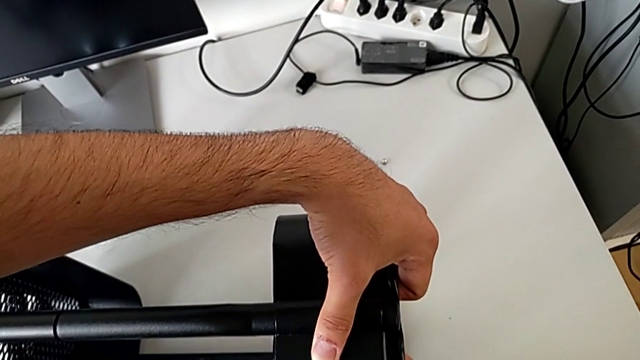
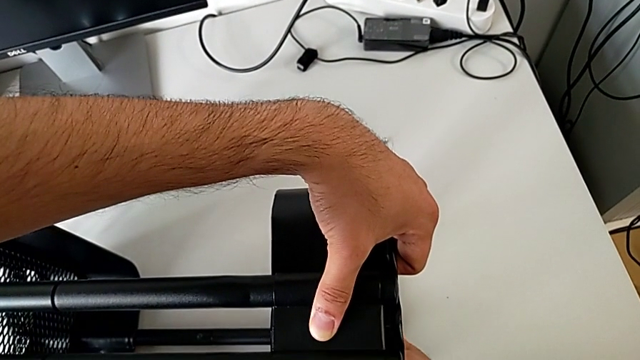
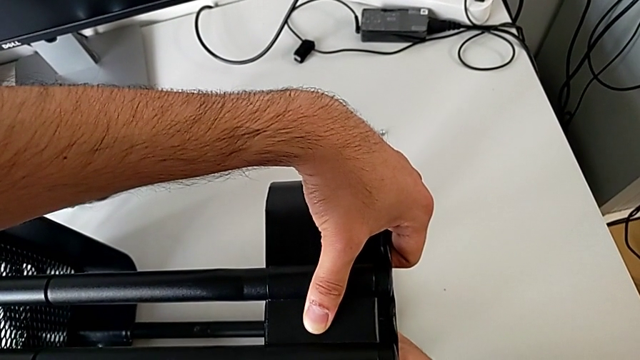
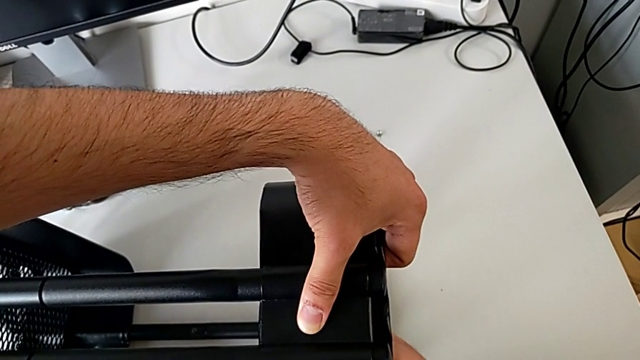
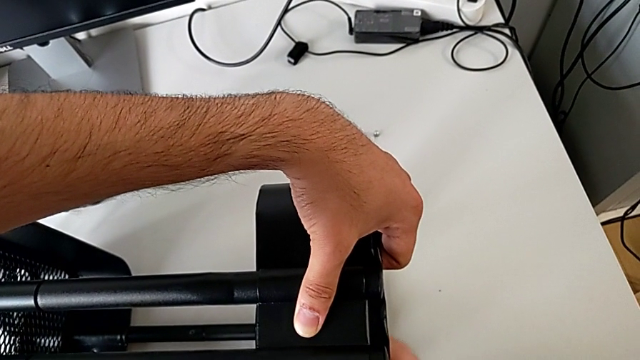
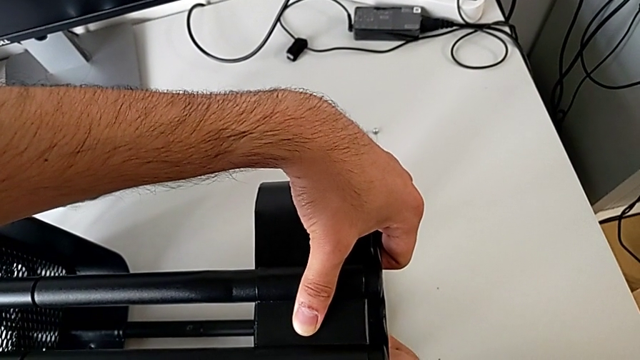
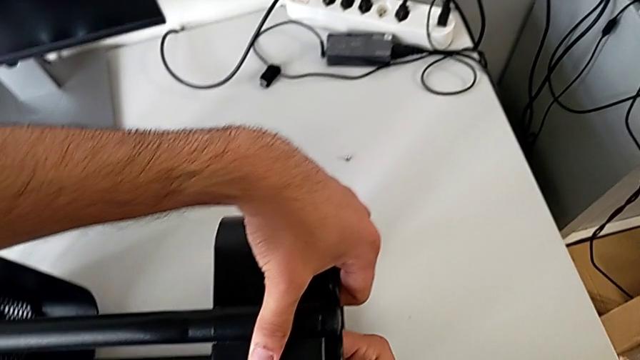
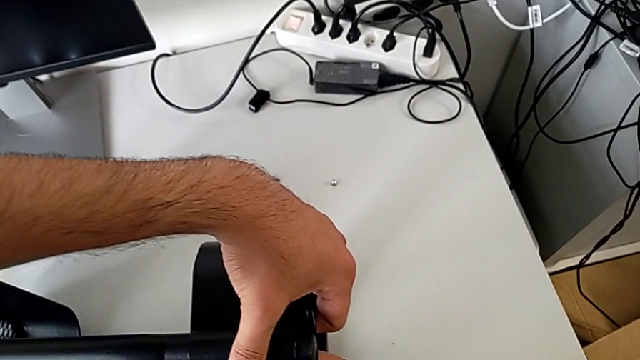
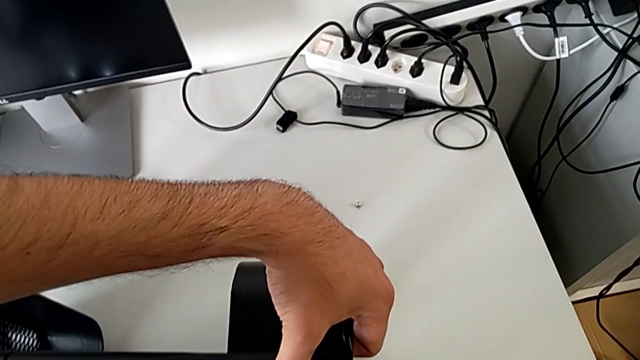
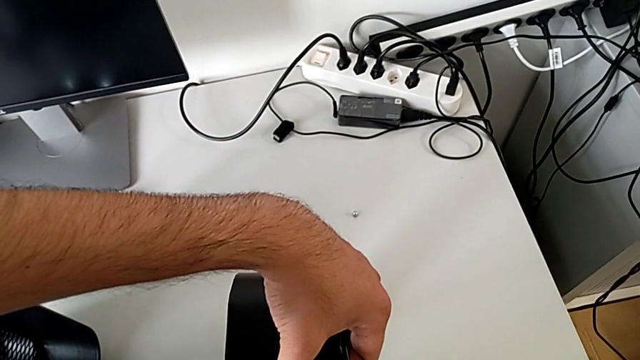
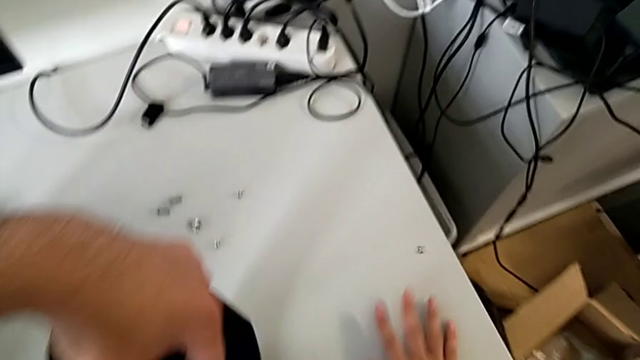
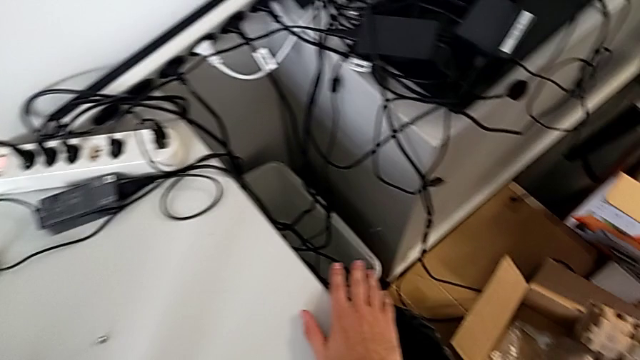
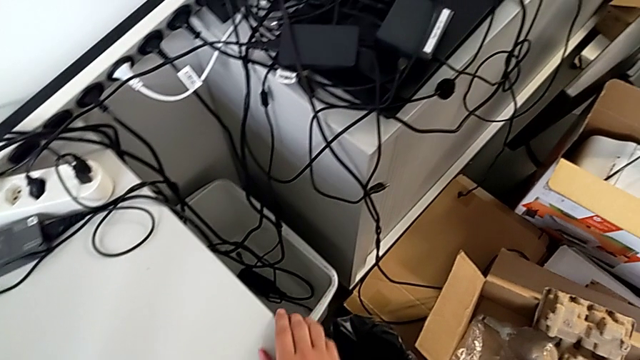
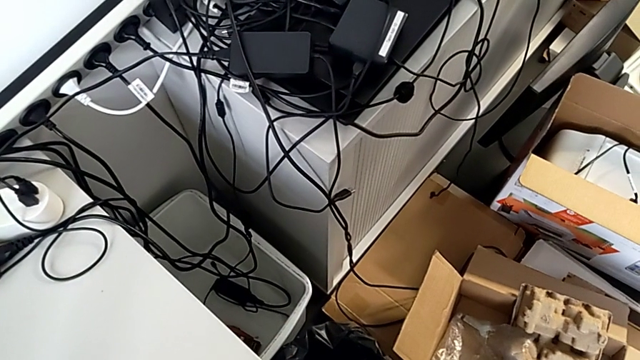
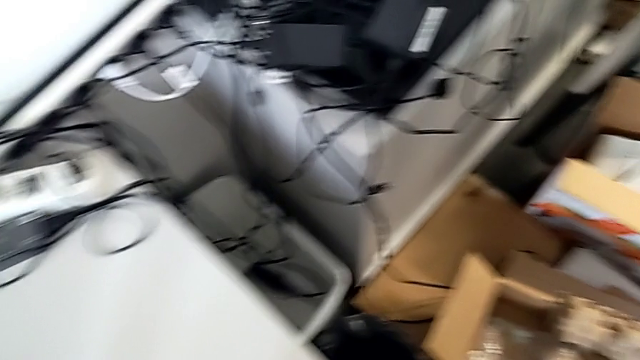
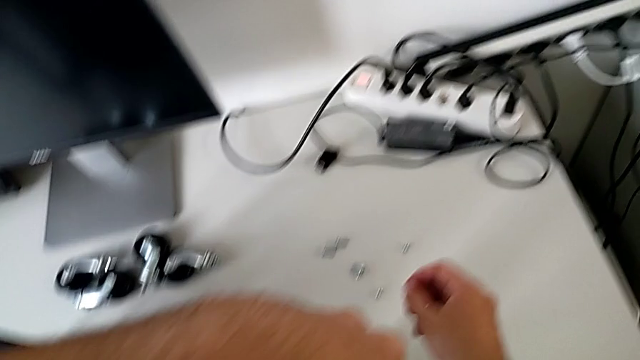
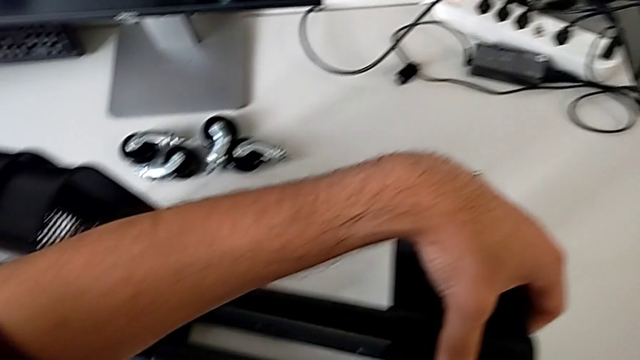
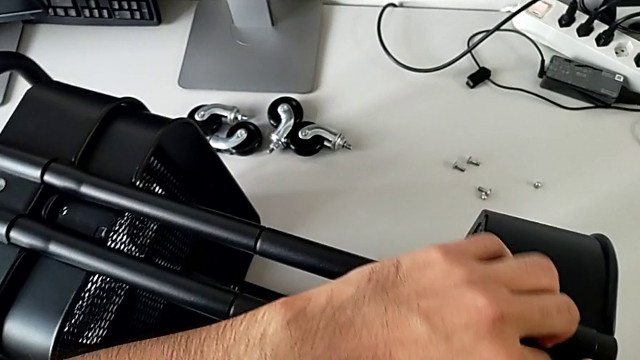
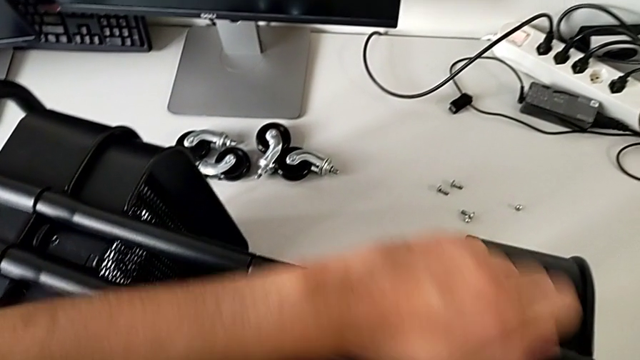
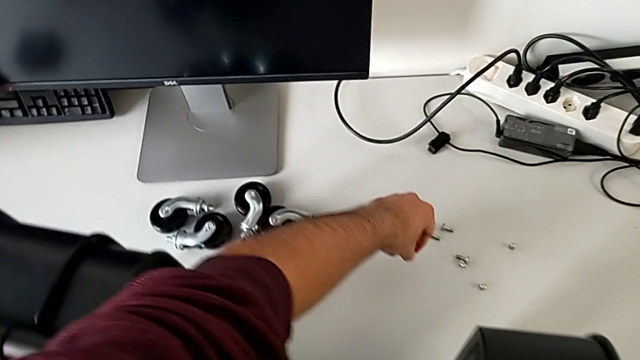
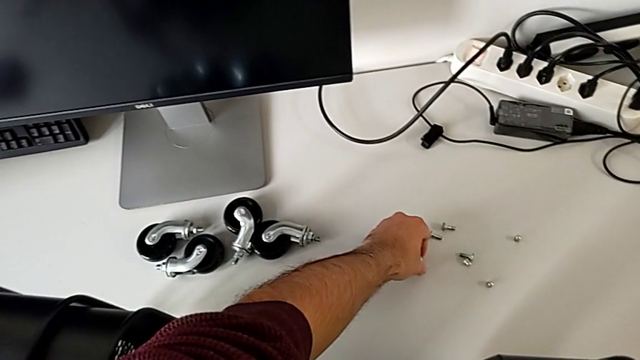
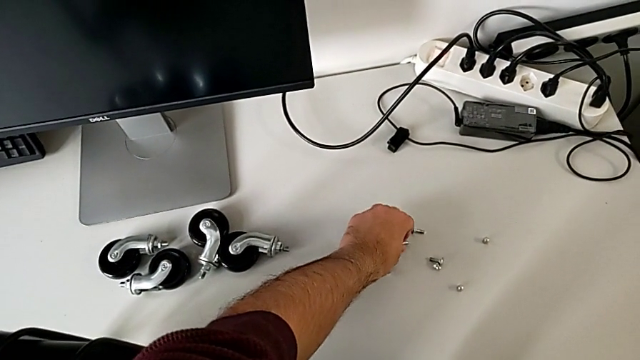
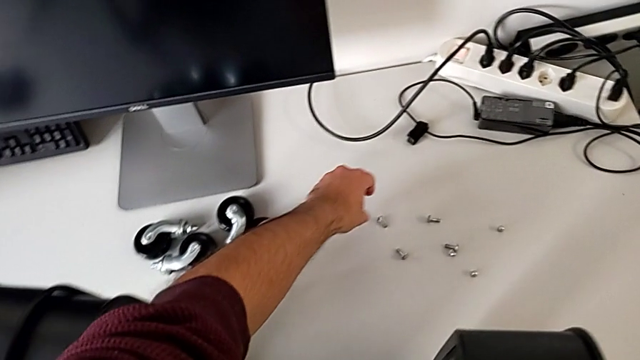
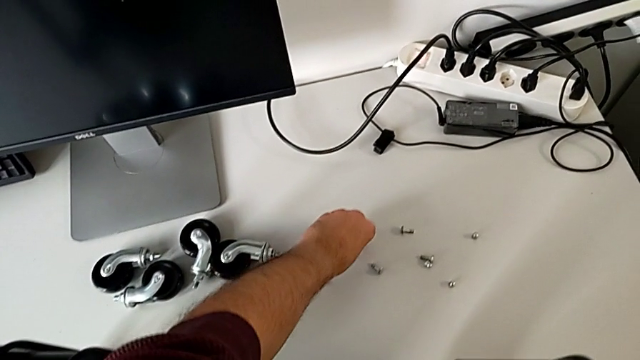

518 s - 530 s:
The camera wearer is assembling the top tray and inserting the middle tray in passing. They keep screwing the hexagon cap nut, wrongly drop it, hold the bolt and place it twice.

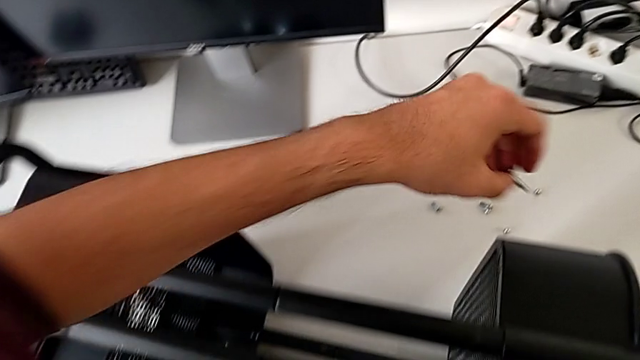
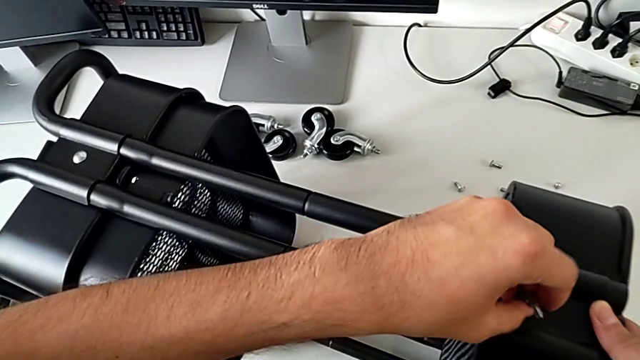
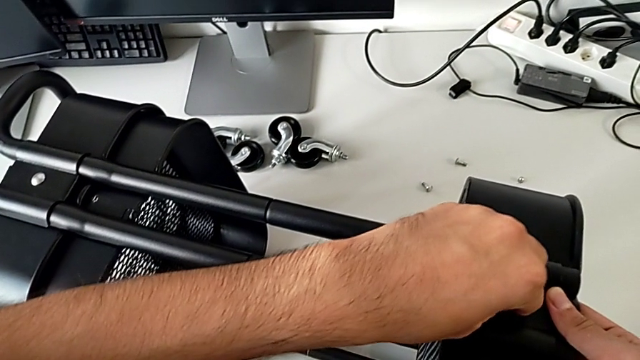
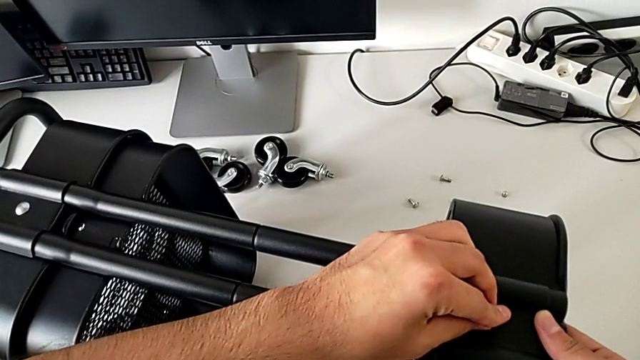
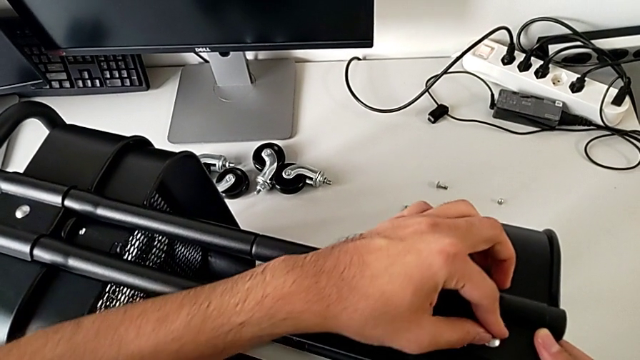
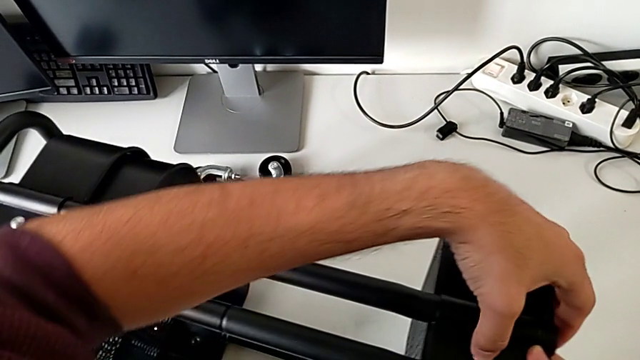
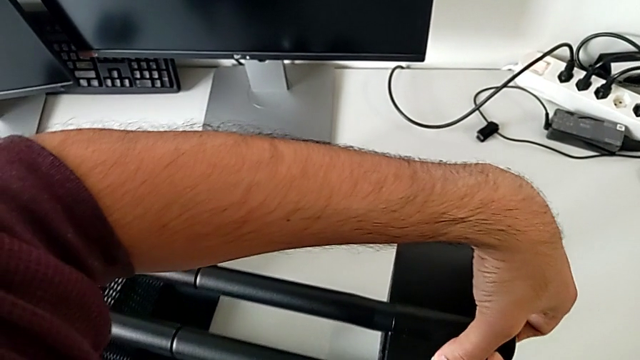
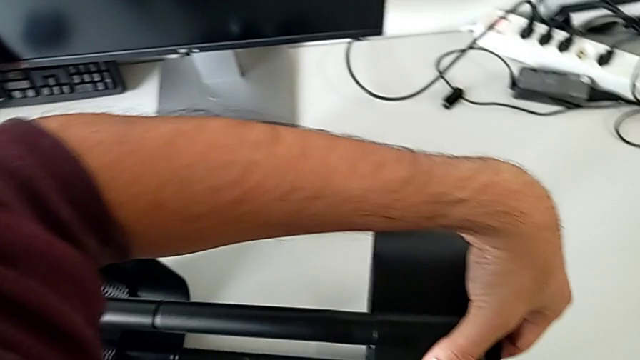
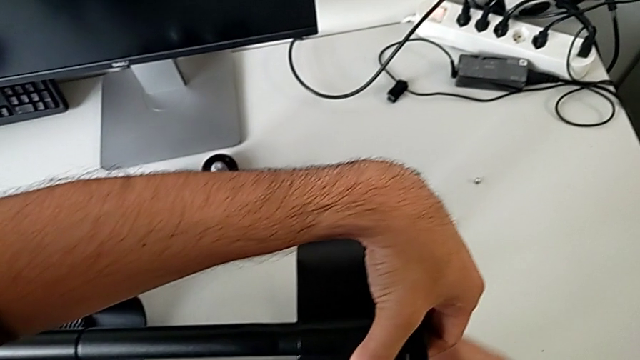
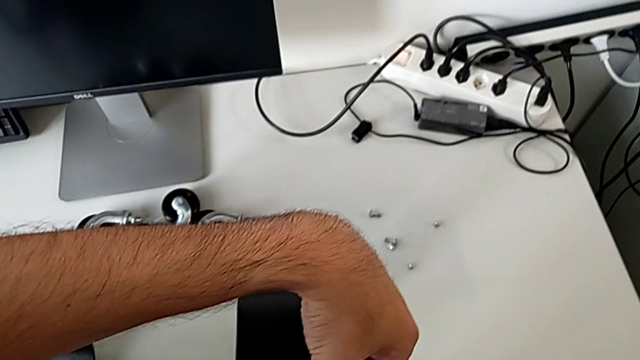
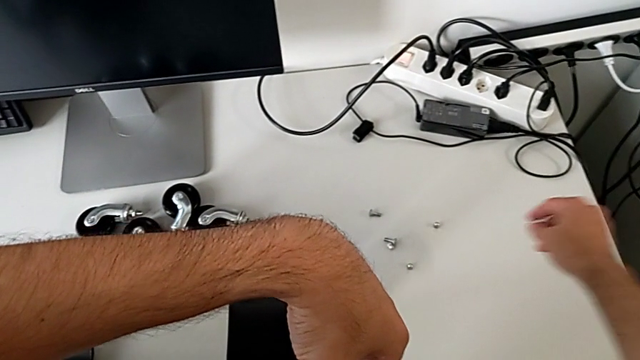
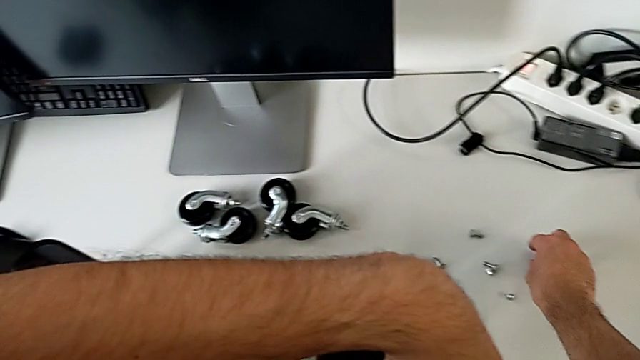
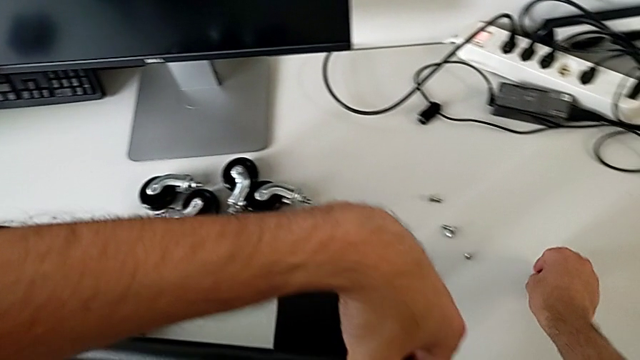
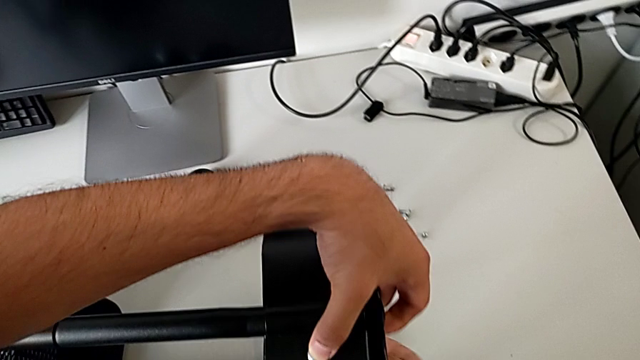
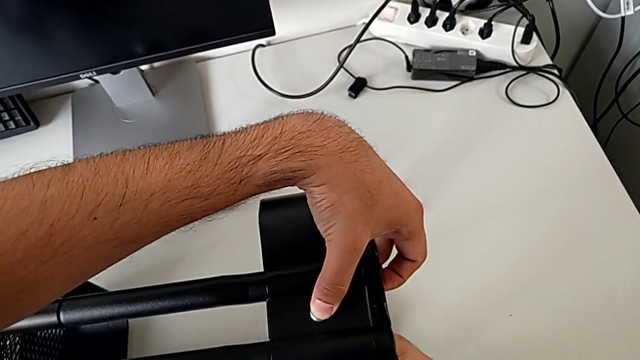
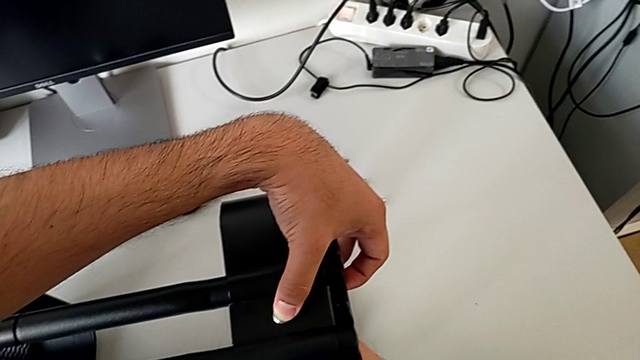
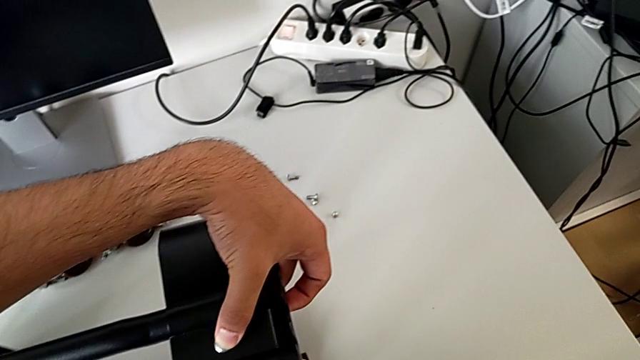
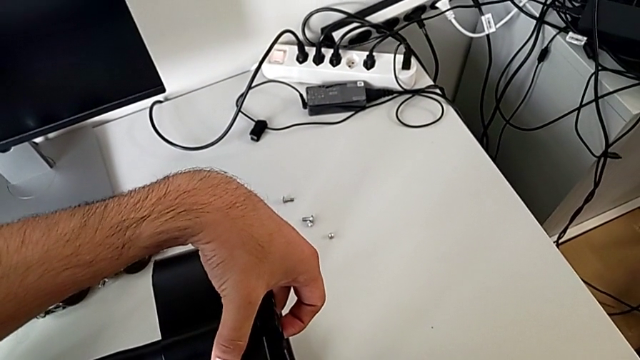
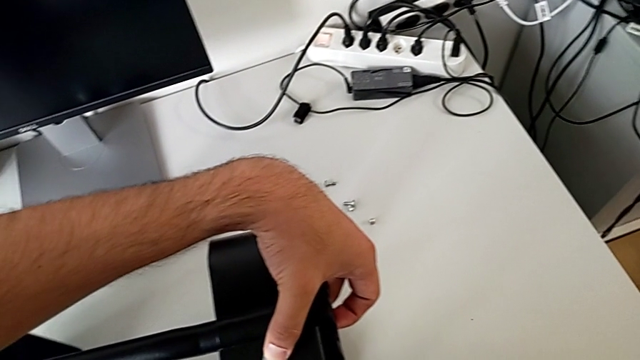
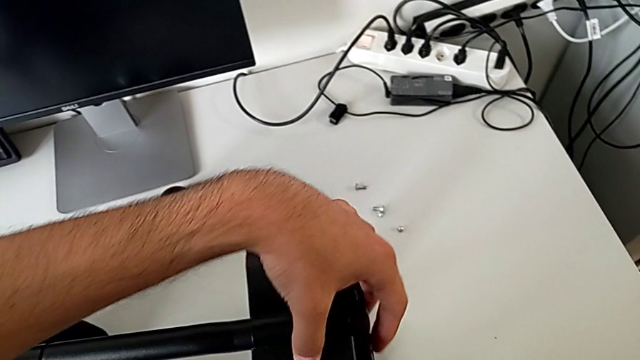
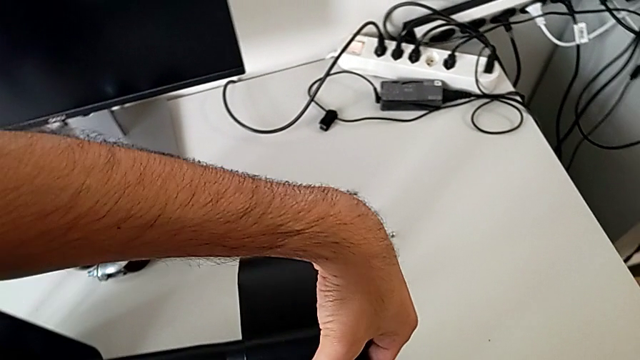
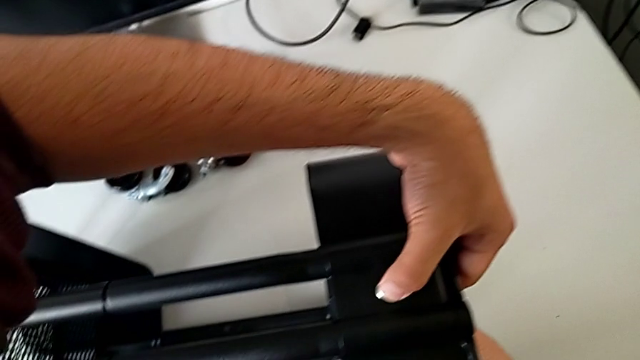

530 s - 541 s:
The camera wearer is assembling the top tray and inserting the middle tray in passing. They insert the bolt, press it, grab the hexagon cap nut, align the bolt and begin to screw the hexagon cap nut.
